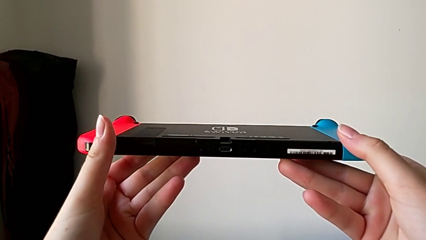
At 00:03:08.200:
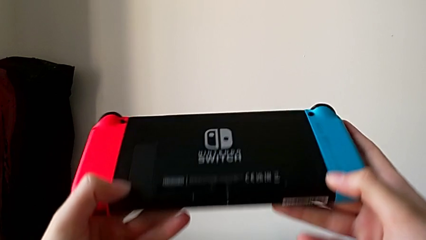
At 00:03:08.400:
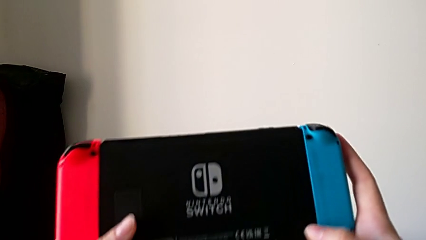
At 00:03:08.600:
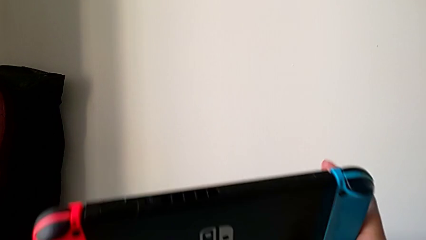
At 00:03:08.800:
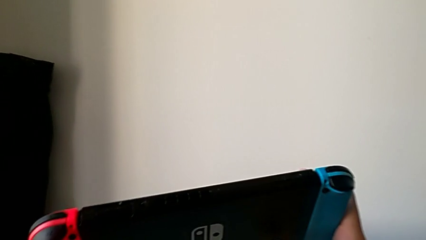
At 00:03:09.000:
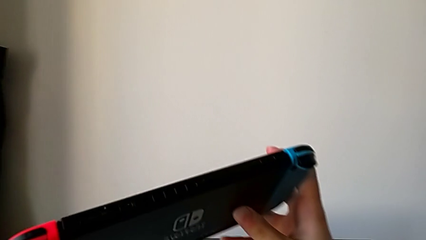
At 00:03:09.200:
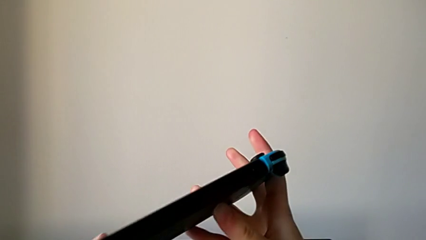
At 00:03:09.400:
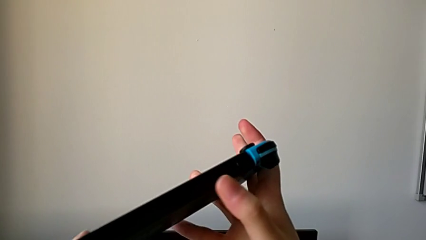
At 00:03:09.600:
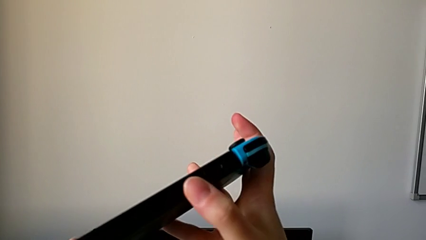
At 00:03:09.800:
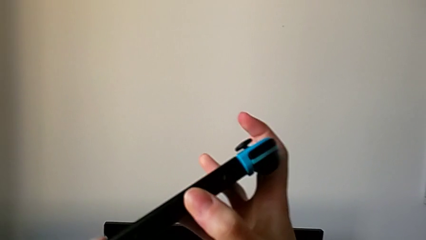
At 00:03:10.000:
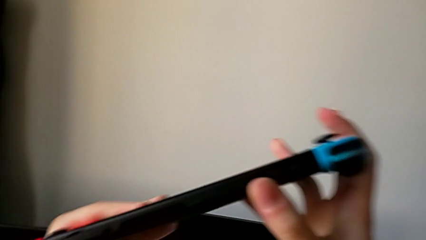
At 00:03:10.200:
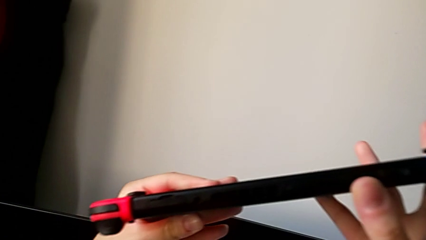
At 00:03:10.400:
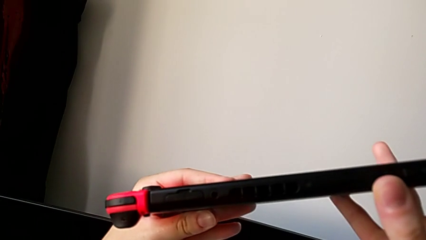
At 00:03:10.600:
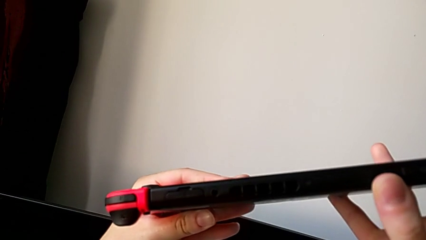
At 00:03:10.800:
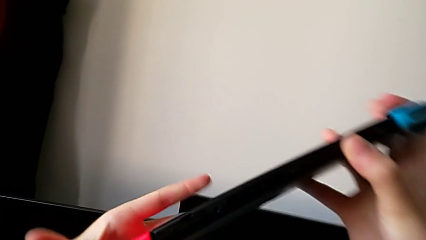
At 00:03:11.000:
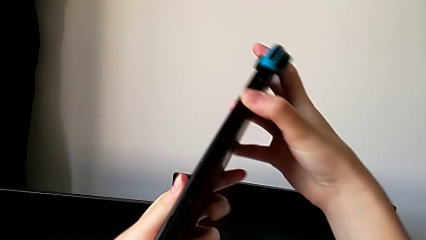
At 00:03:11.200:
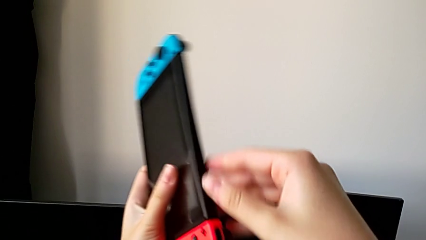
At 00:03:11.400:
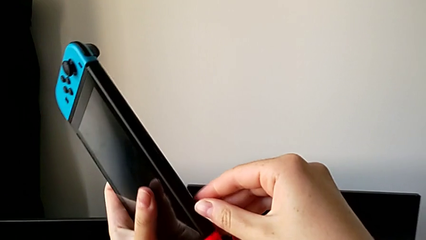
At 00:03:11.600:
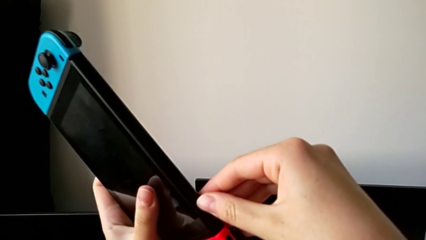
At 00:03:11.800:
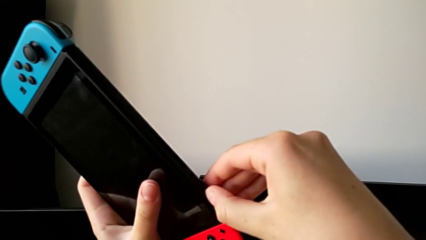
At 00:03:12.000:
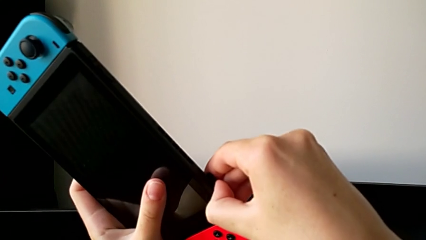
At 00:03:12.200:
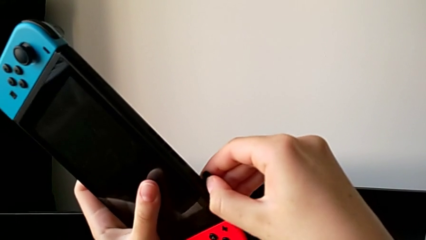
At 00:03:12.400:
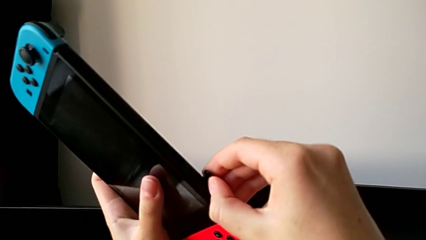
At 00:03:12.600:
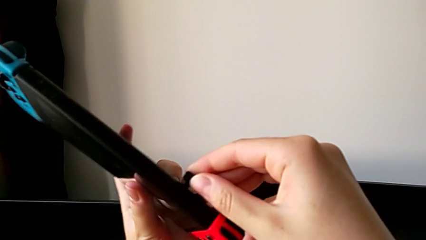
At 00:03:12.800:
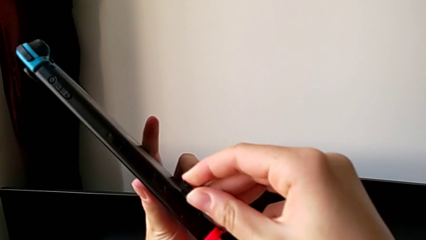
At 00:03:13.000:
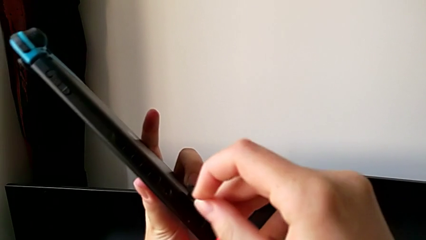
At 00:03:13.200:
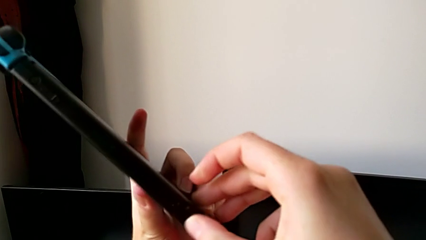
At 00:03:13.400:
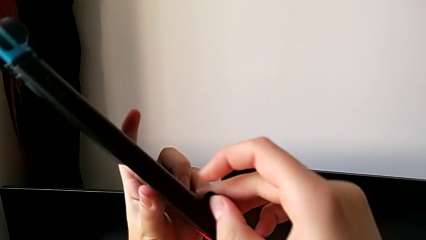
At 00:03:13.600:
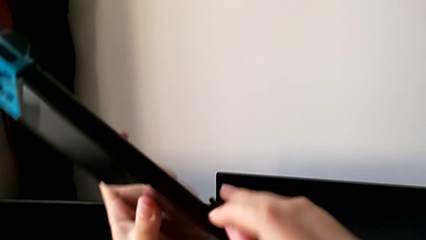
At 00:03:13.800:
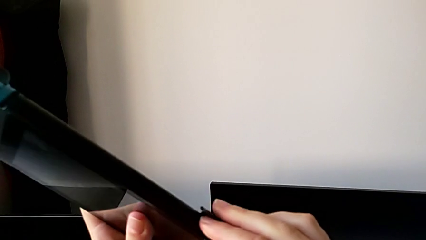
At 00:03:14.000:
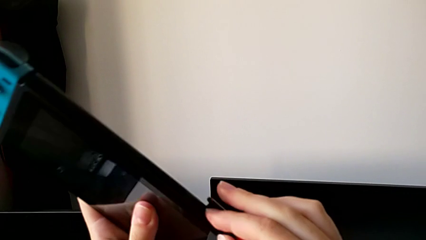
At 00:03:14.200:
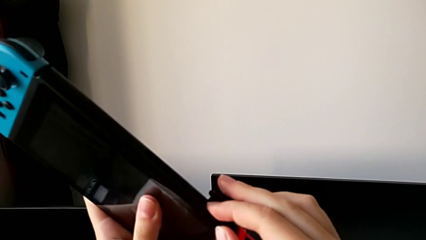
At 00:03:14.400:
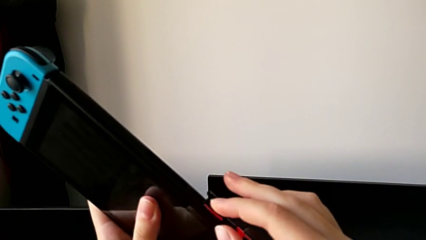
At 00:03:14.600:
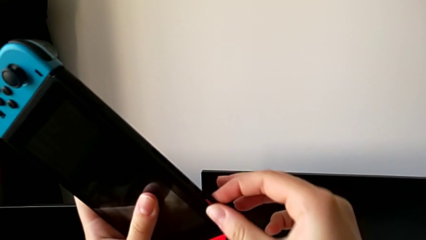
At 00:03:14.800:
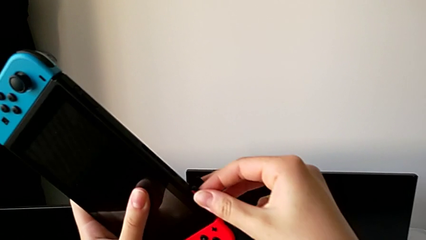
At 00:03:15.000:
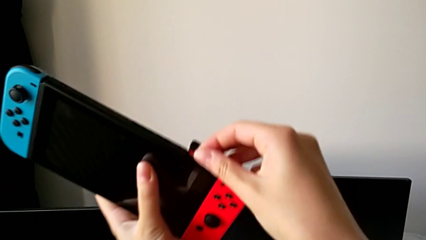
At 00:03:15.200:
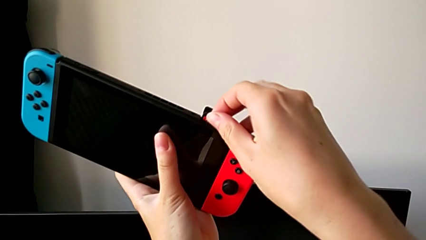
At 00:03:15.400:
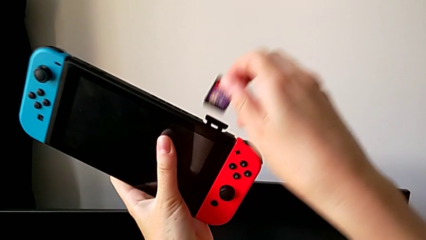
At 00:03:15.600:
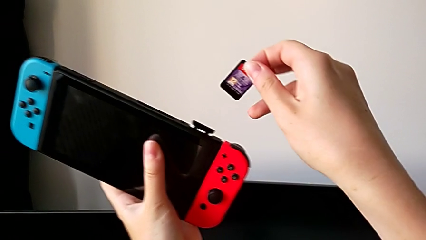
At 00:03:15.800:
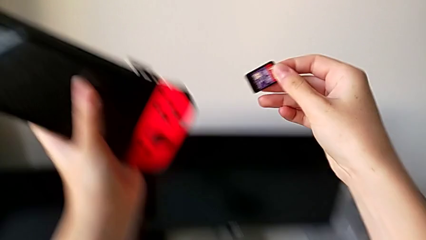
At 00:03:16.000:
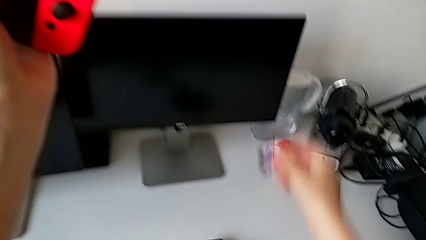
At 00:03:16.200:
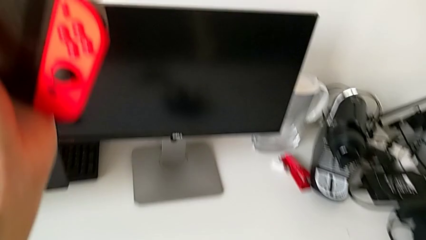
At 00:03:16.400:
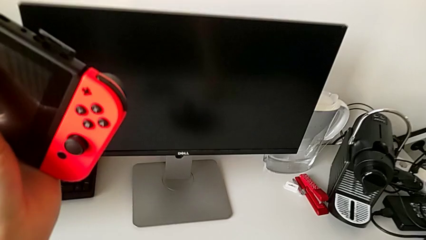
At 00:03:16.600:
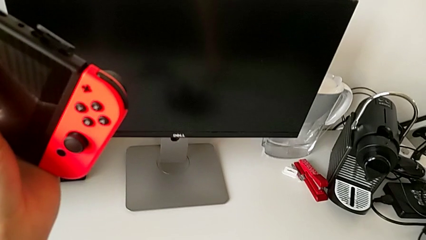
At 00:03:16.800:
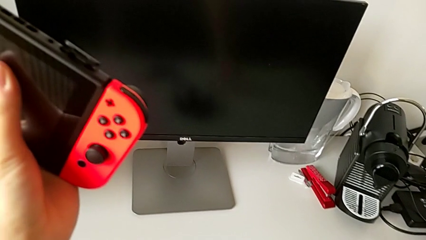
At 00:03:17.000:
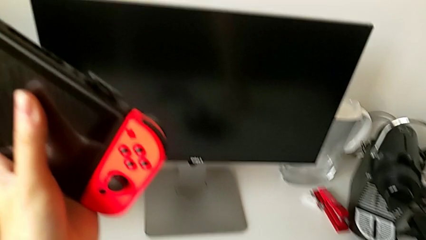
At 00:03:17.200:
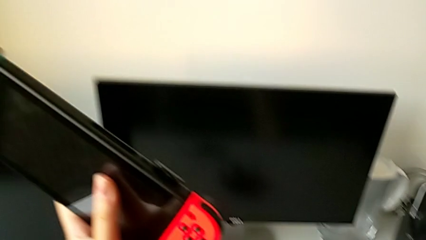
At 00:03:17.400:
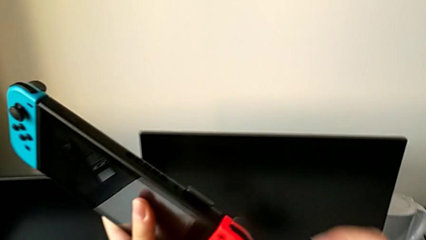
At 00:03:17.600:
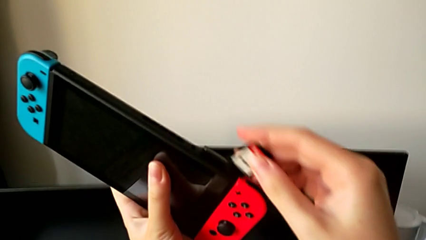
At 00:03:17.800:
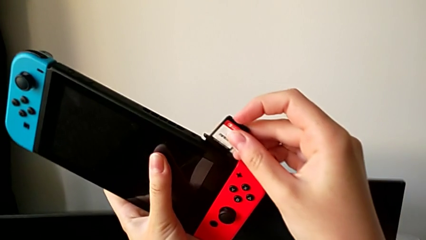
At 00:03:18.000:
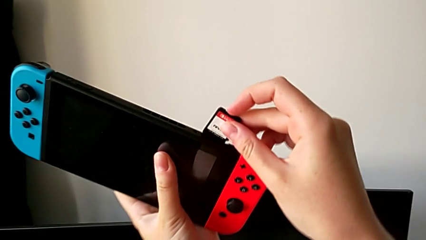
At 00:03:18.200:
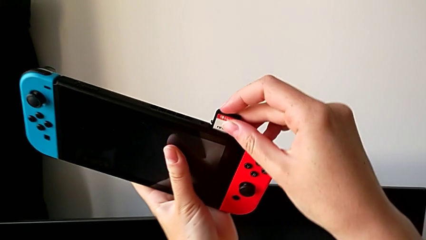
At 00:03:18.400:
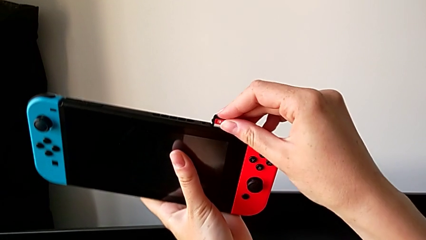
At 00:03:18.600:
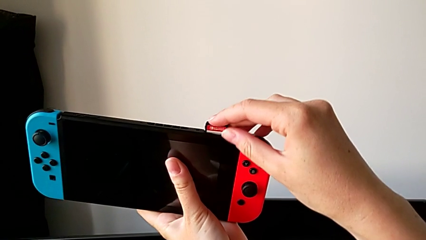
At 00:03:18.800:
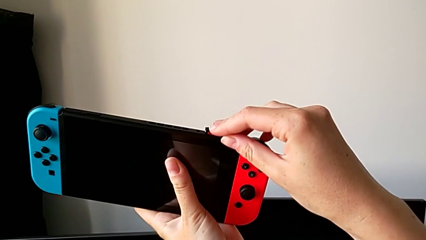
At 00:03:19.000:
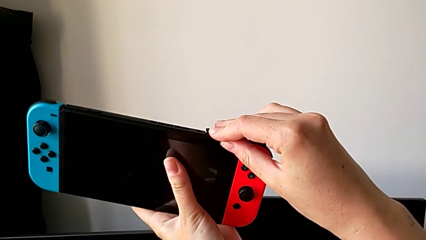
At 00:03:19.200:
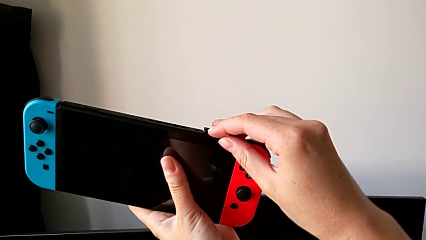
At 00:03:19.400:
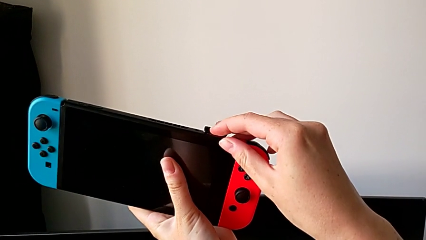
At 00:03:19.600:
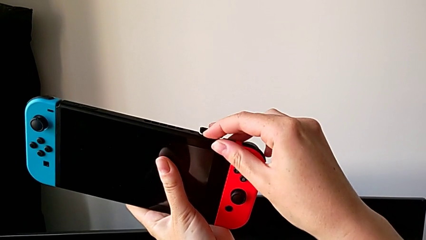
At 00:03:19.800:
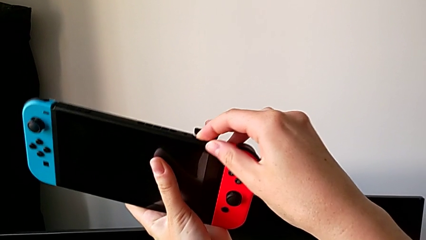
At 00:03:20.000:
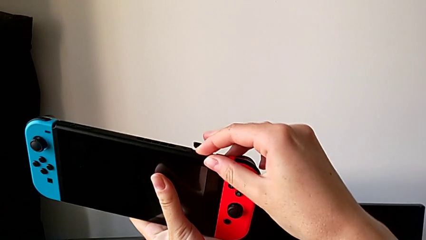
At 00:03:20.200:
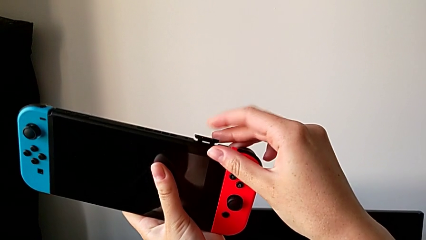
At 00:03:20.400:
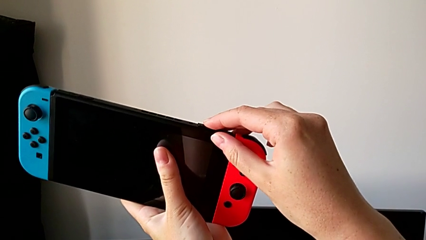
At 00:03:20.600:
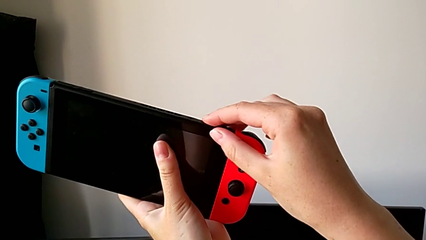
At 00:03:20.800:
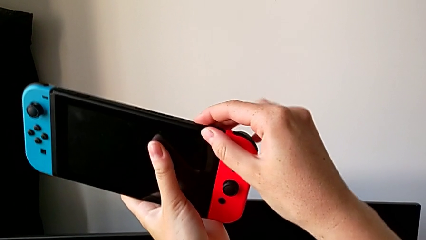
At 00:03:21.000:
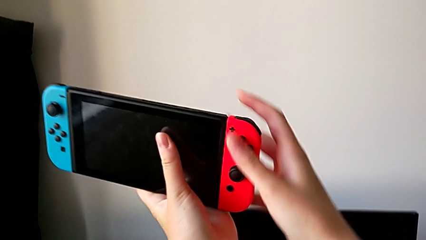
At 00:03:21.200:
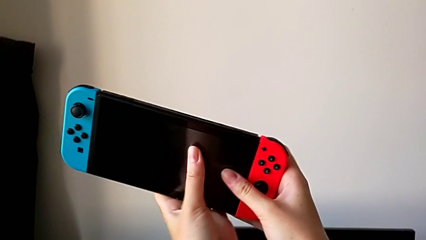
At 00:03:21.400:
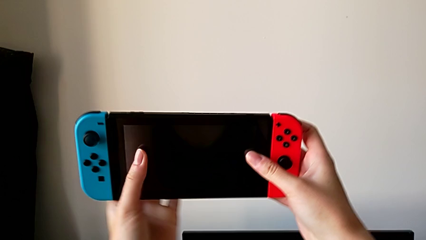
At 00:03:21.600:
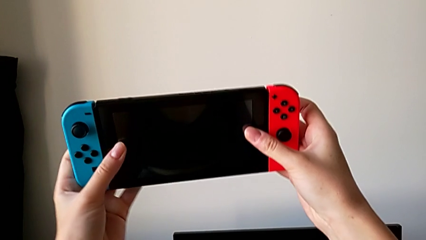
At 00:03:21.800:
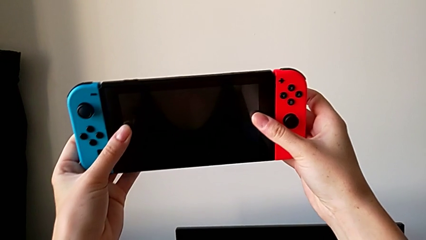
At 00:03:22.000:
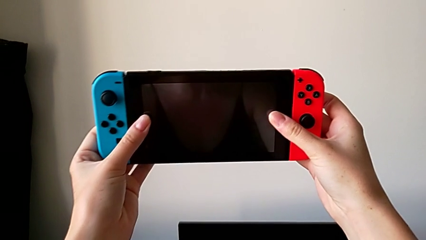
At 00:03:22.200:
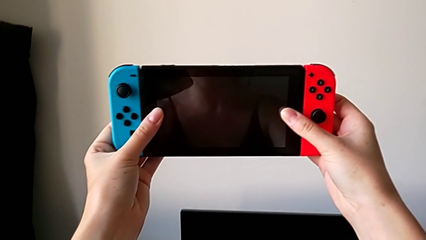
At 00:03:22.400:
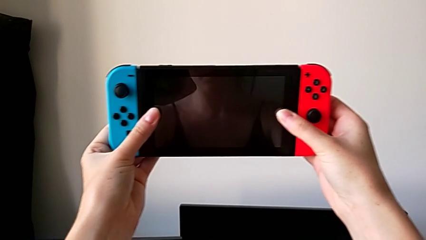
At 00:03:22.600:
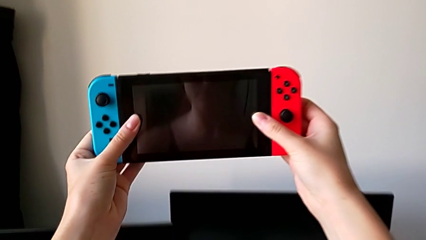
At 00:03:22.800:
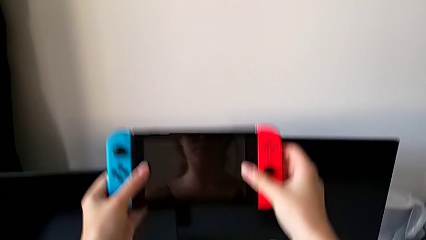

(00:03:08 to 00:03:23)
The camera wearer is changing the Nintendo Switch game card. They inspect the Nintendo Switch, open the top game card, pull the old game card, place the old SD card, insert the new game card and close the top game card.

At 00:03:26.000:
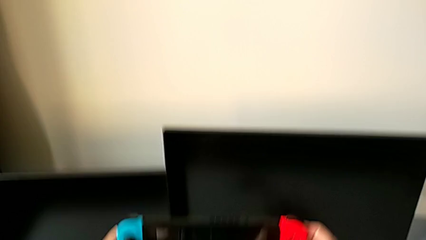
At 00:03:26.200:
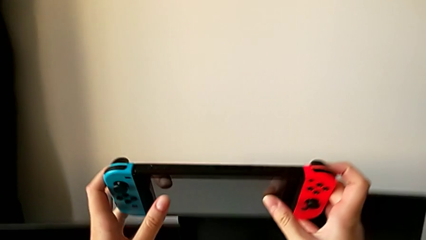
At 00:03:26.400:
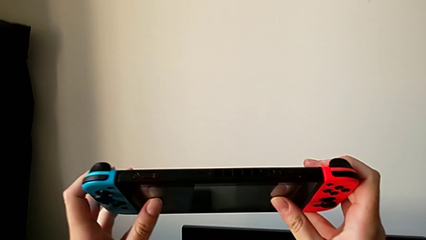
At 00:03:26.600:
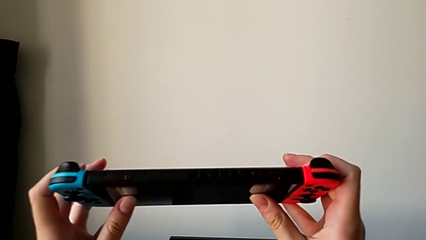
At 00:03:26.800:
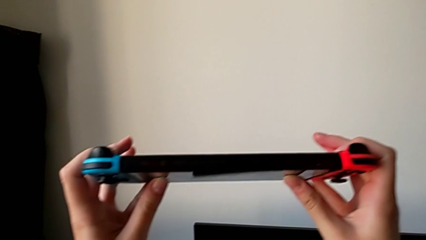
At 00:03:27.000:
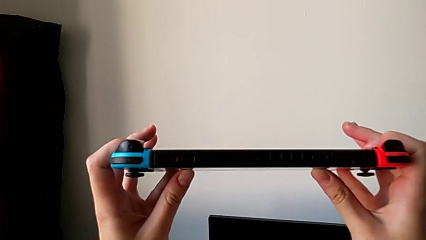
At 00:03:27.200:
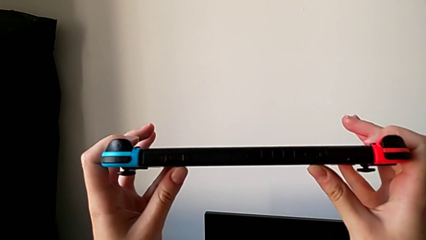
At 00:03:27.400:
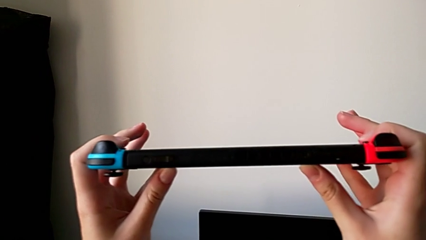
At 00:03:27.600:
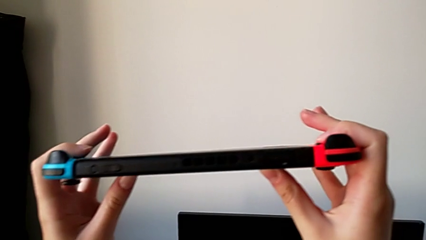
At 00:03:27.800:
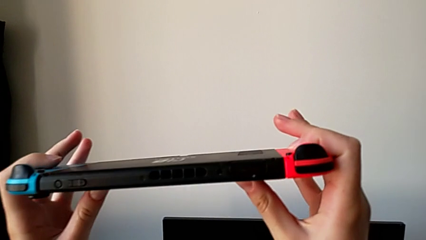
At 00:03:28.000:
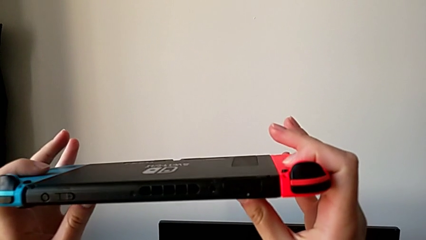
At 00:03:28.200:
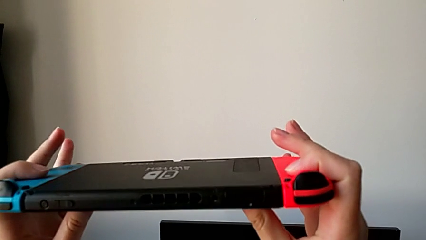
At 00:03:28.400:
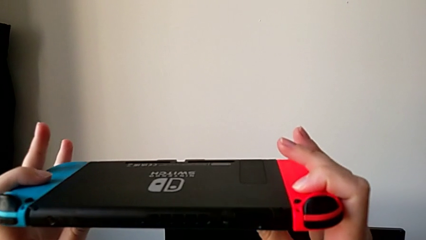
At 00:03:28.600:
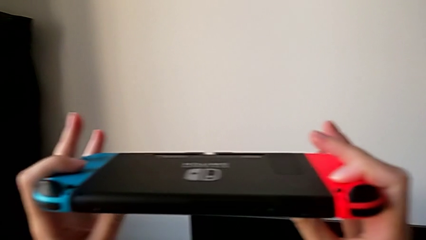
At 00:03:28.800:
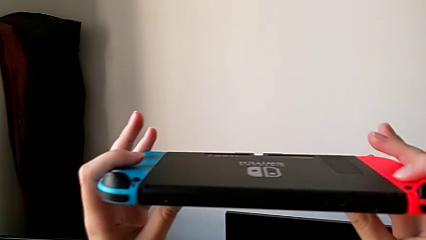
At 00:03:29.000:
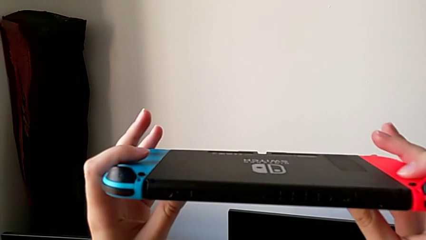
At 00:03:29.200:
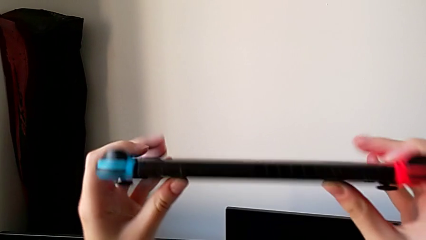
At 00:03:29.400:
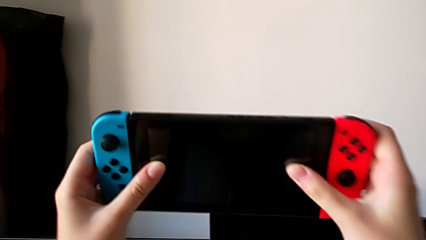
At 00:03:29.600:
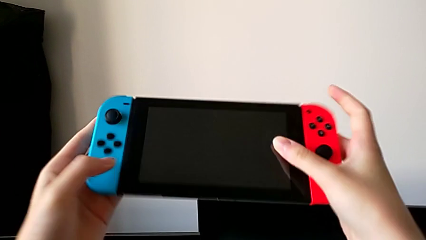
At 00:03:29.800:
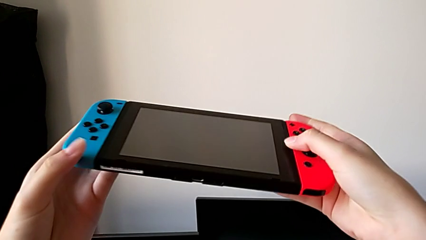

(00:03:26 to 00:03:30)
The camera wearer is changing the Nintendo Switch SD card. They begin to inspect the Nintendo Switch.
